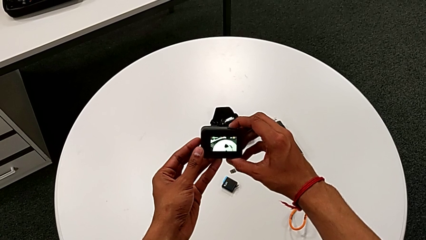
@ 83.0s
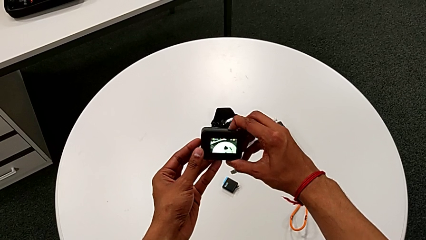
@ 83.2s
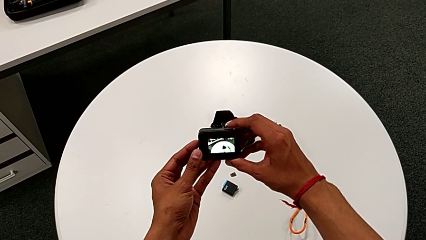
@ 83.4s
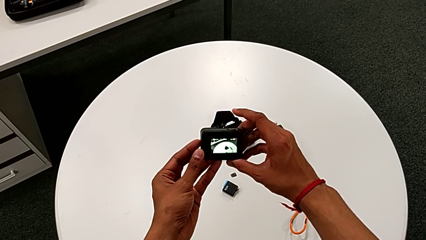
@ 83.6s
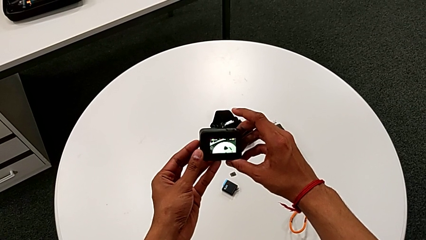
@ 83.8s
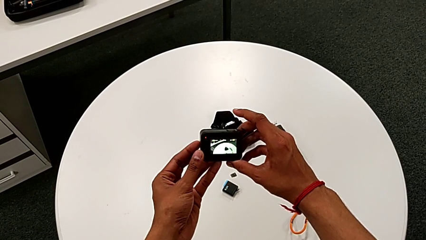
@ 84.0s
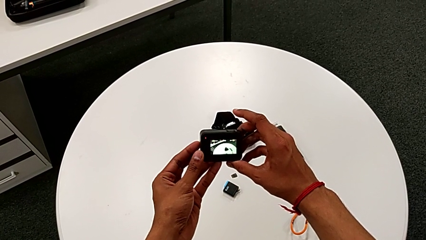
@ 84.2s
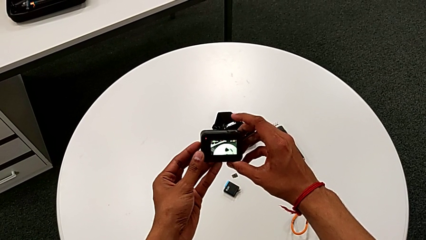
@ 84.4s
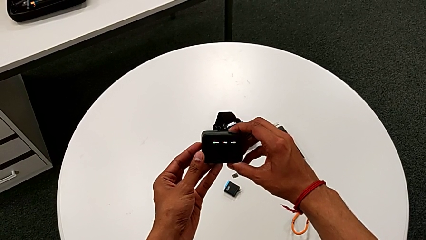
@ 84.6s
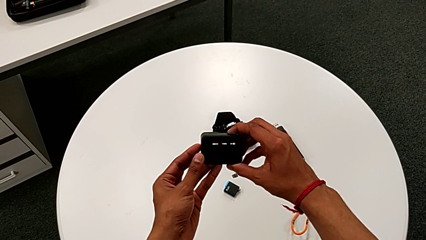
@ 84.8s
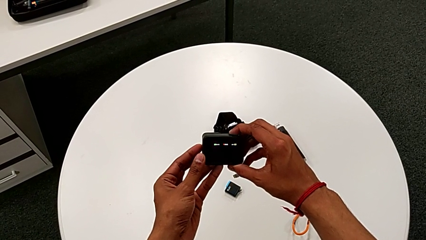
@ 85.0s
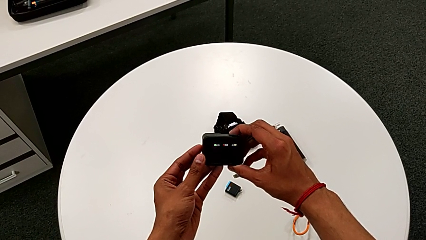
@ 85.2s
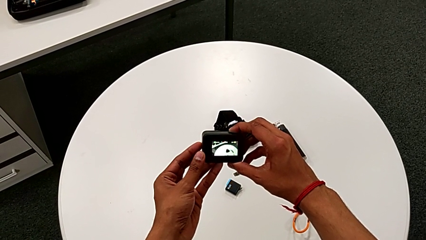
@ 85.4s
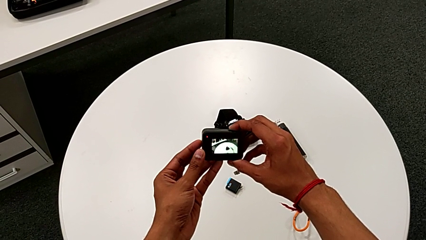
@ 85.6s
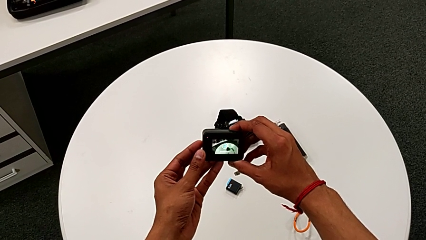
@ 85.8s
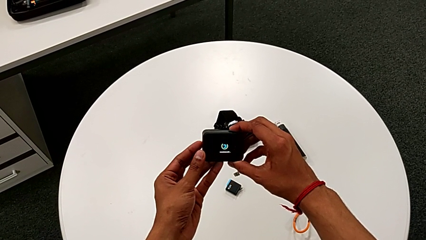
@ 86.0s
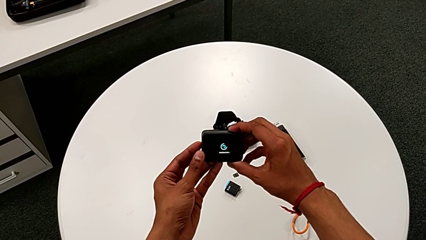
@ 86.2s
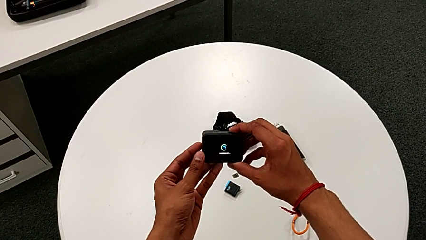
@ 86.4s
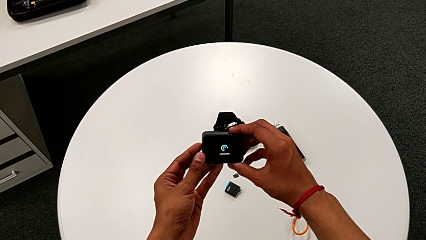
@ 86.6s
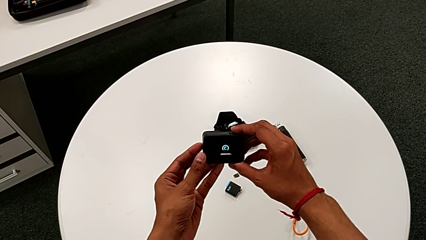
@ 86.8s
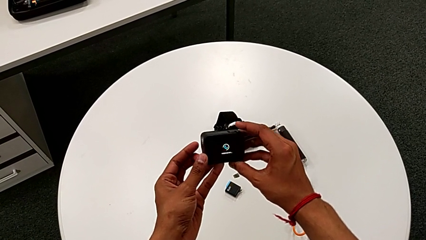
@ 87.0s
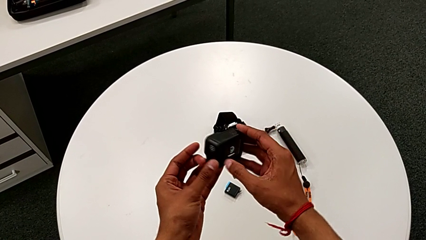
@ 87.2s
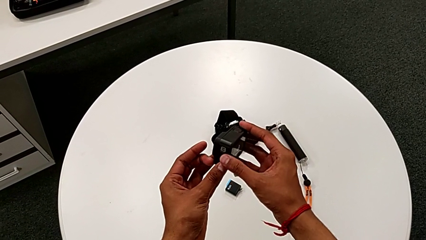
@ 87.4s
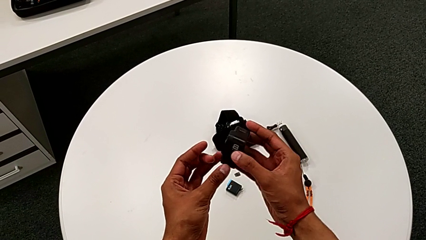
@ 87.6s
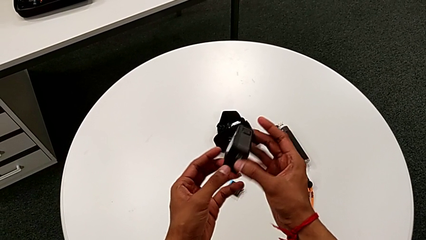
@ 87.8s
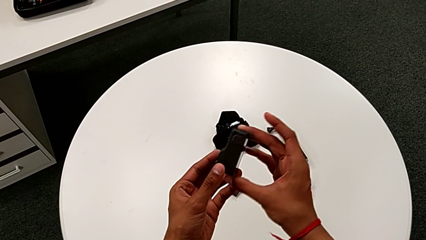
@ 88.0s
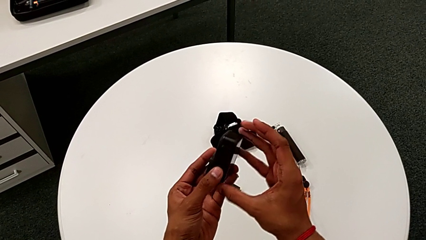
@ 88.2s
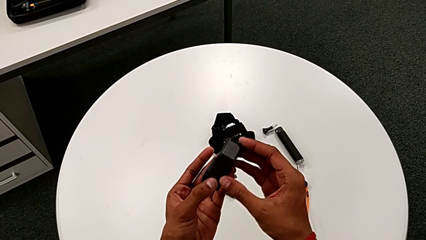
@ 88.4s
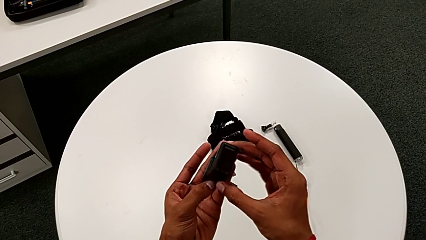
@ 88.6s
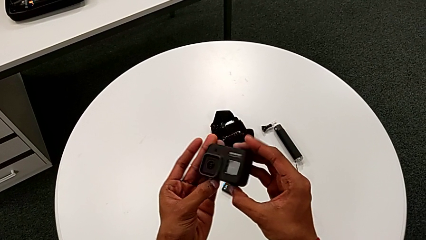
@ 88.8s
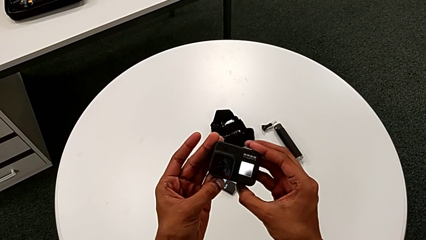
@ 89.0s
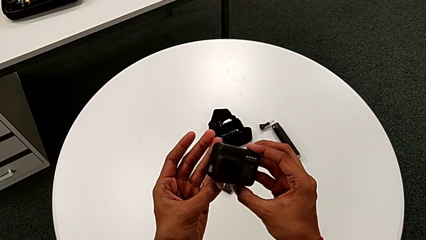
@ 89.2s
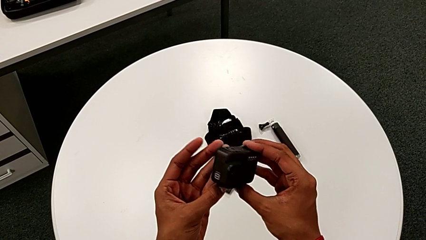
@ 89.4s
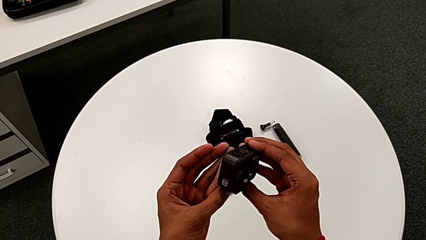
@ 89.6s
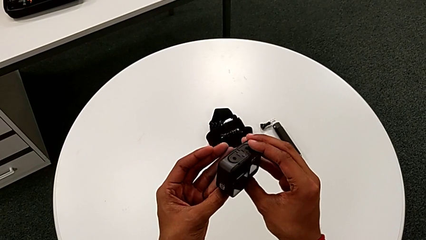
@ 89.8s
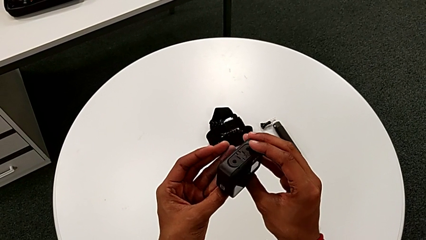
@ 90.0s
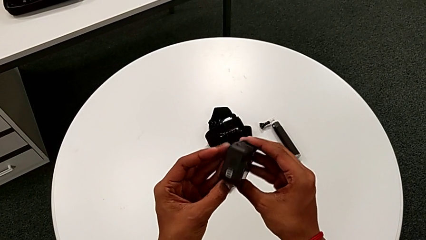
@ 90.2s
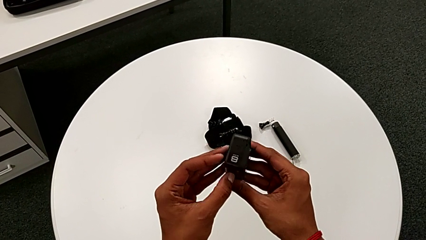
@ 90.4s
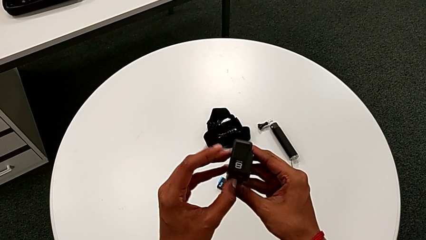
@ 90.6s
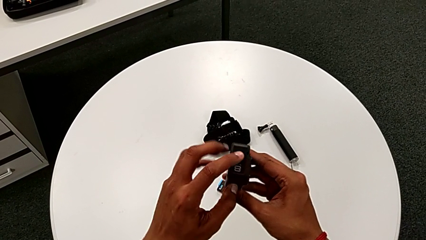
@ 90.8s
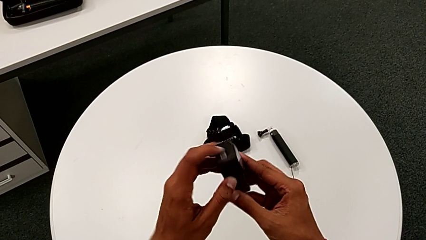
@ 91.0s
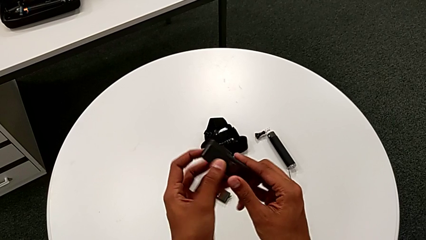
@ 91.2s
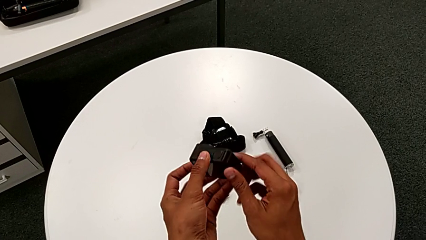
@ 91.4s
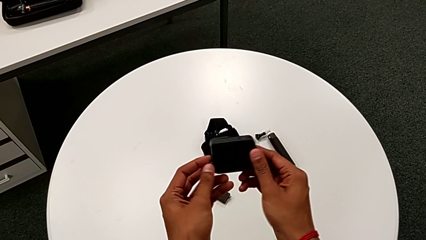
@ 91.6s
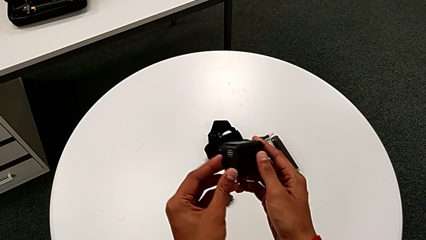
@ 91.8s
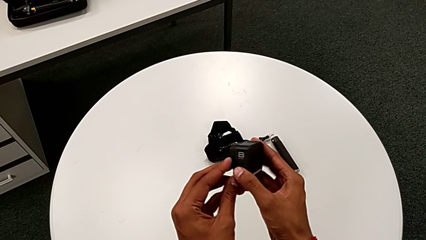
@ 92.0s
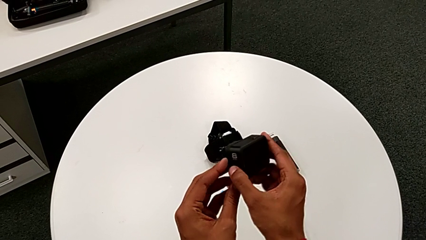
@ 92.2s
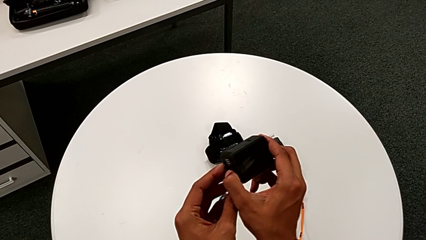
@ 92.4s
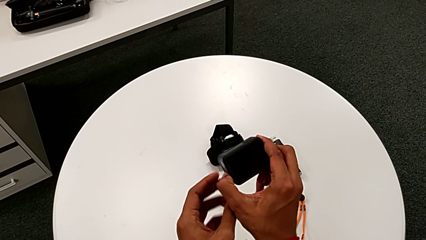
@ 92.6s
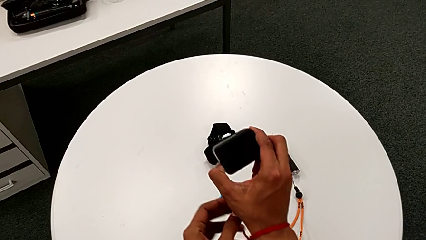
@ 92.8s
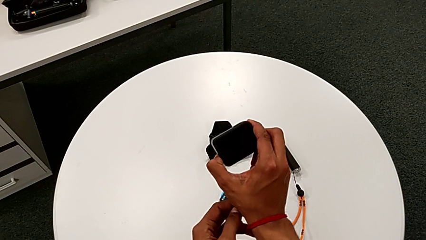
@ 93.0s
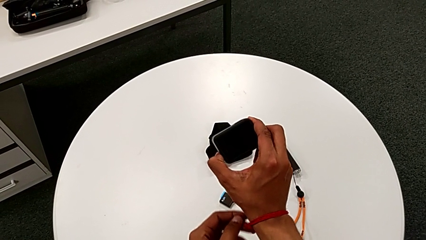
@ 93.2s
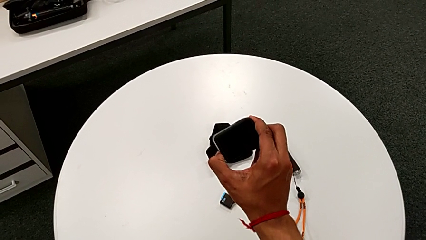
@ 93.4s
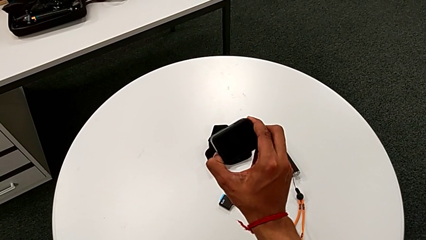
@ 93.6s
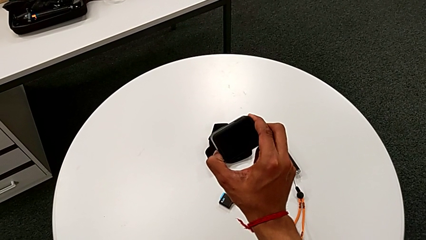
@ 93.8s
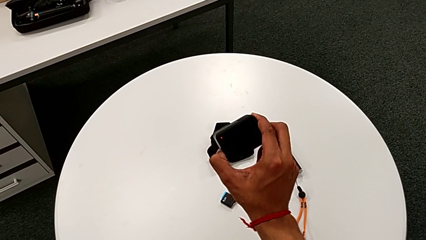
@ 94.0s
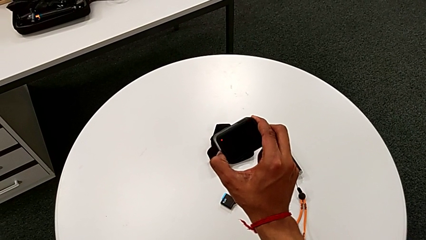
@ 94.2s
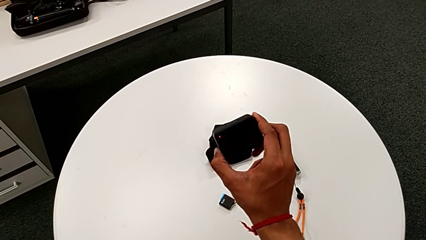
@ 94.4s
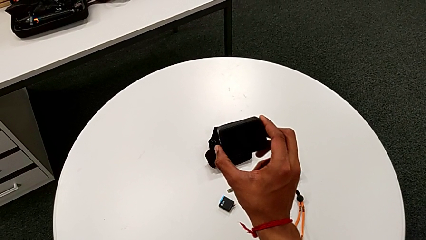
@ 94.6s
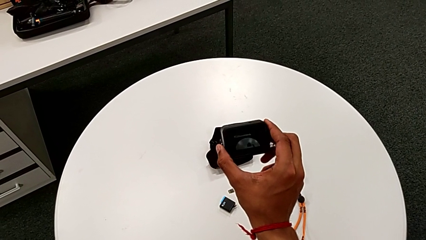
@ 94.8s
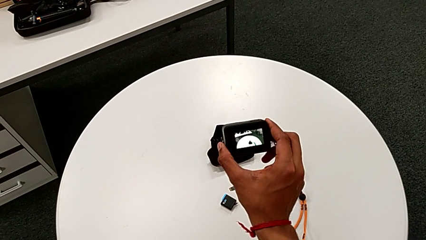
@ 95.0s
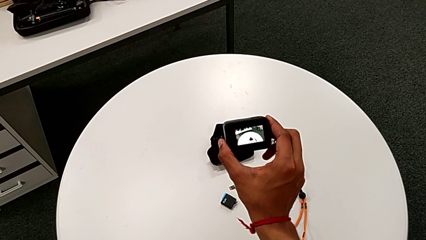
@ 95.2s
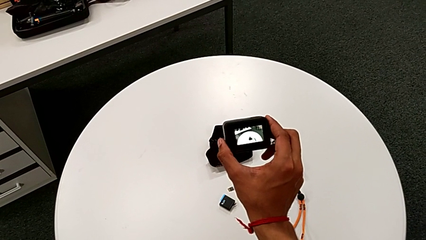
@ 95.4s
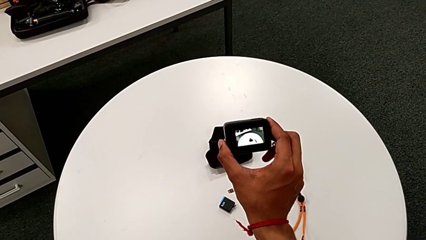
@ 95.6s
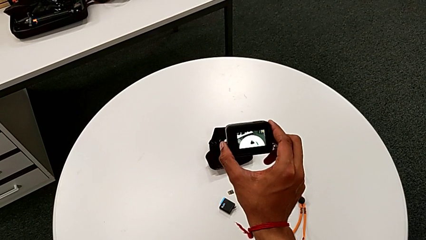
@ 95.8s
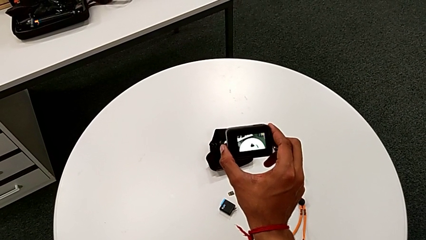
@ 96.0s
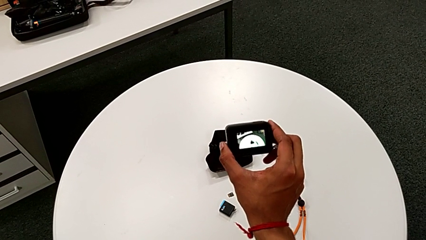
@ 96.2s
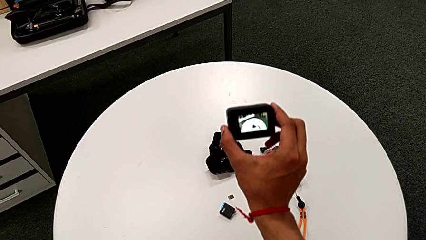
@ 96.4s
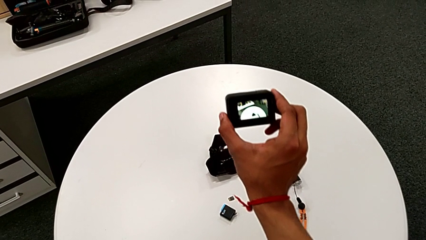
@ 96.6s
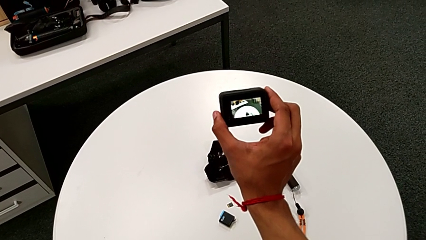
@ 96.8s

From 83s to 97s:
The camera wearer is turning on the GoPro. They keep holding the top button, rotate the GoPro, flip it and hold the left button.

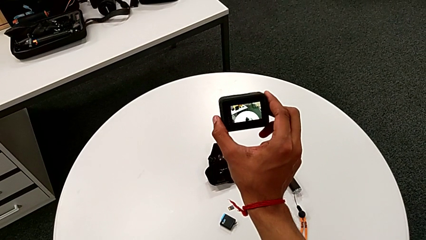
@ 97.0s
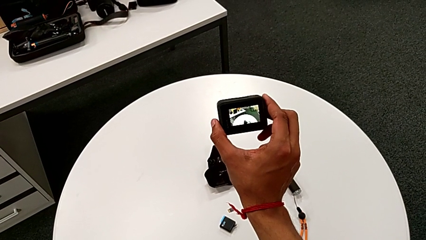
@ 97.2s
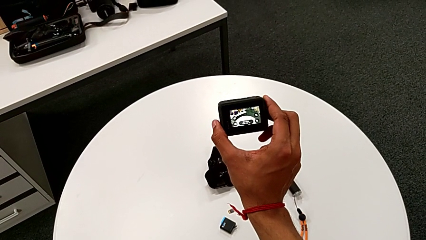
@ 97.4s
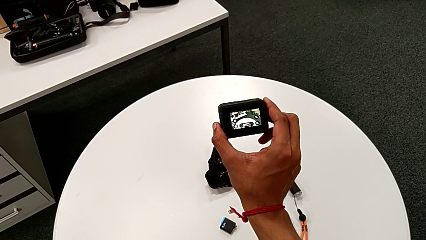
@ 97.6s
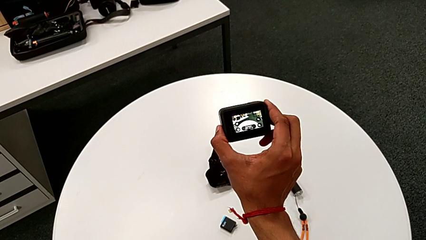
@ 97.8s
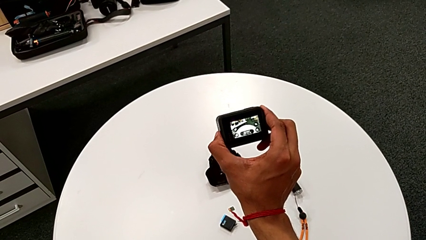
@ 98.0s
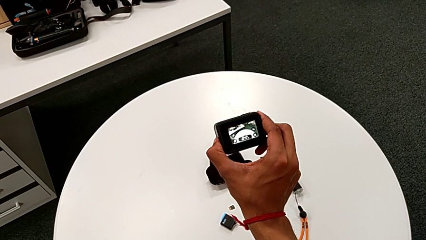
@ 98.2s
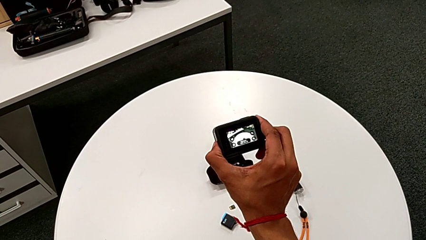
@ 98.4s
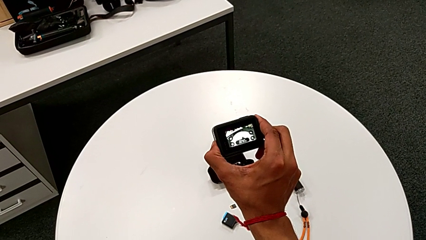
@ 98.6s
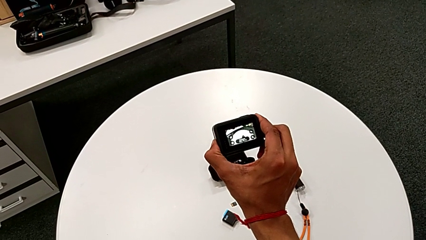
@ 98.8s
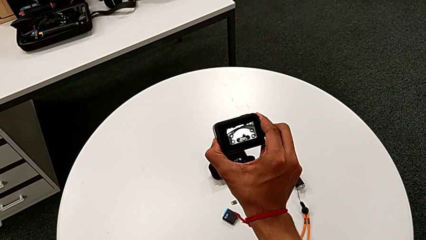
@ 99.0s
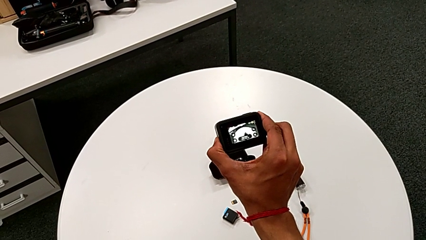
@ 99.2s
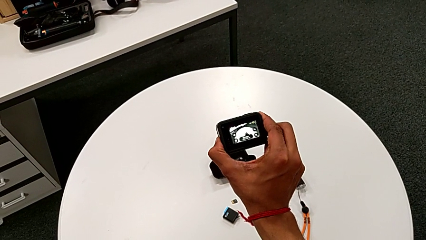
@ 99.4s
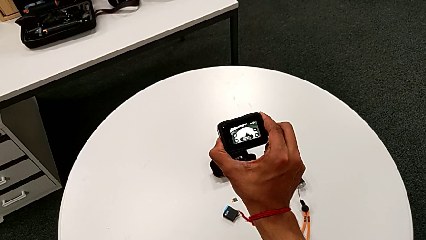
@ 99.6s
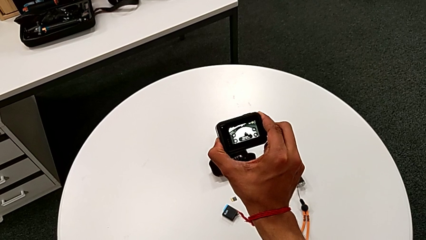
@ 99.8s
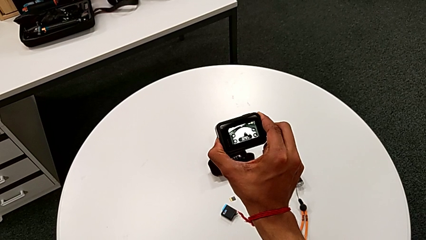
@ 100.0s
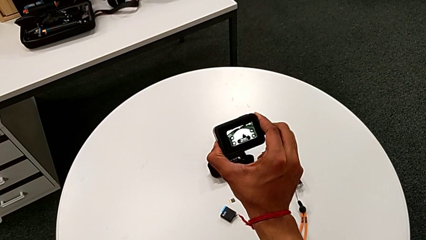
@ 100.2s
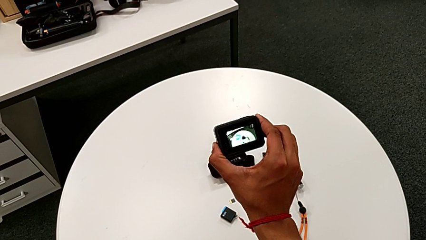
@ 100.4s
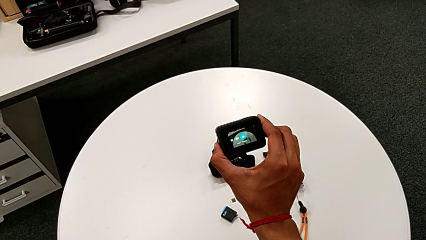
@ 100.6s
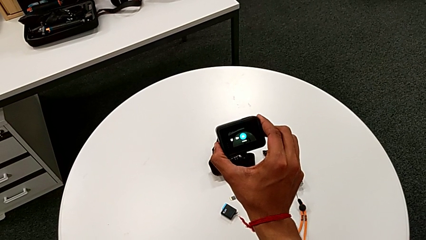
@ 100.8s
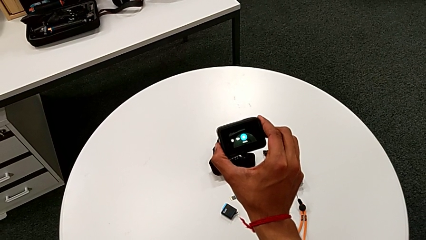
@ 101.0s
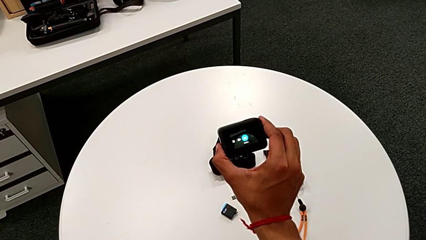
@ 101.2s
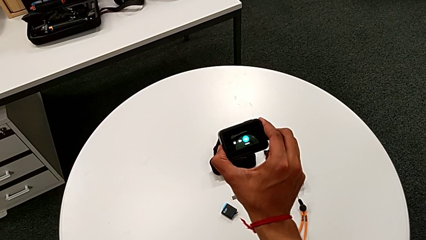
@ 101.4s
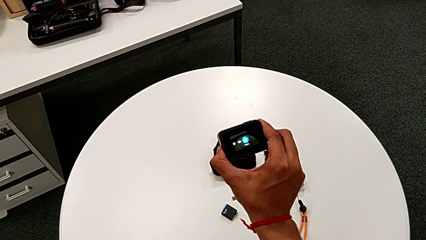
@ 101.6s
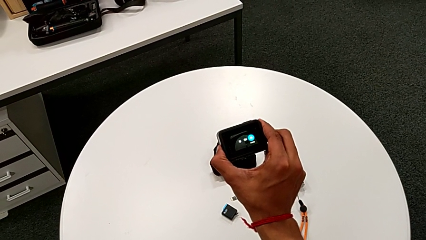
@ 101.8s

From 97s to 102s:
The camera wearer is turning off the GoPro. They begin to hold the left button.
